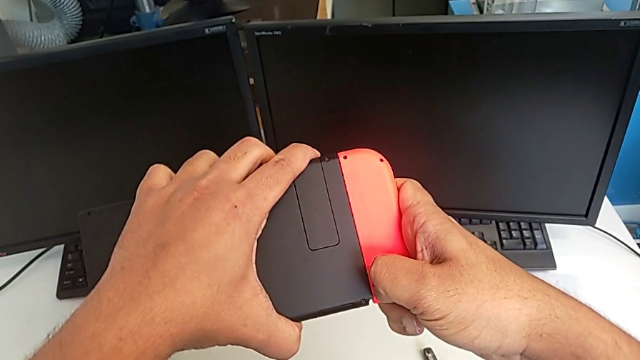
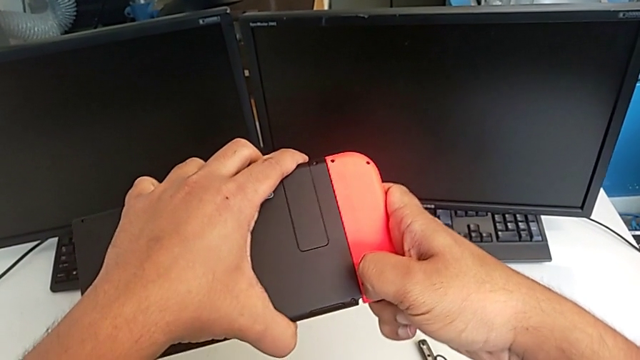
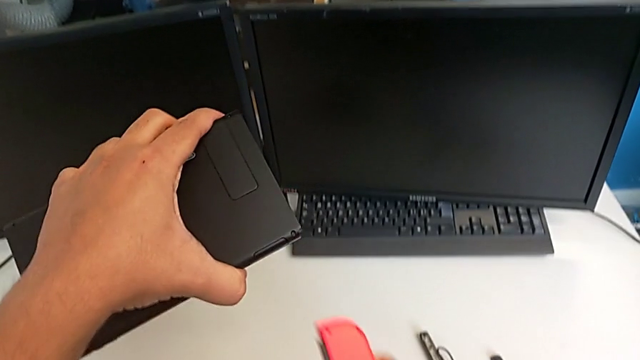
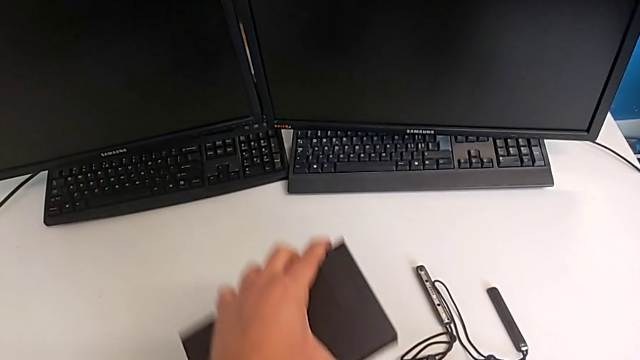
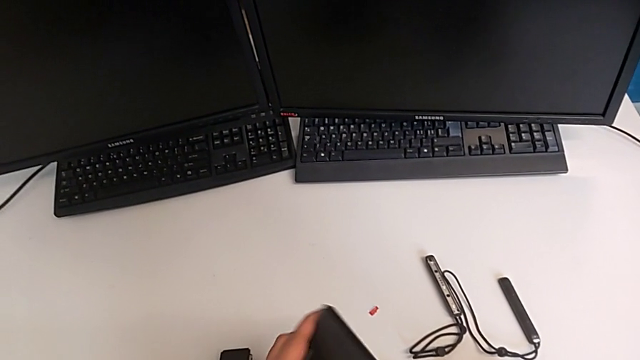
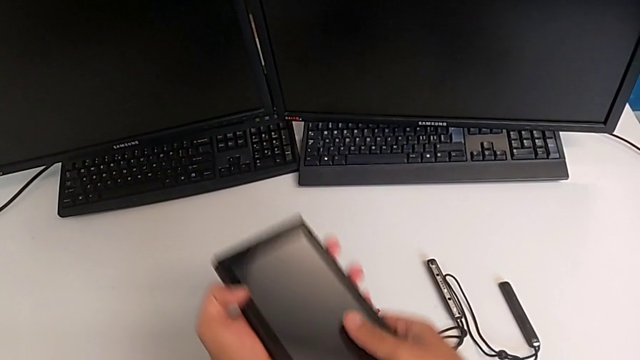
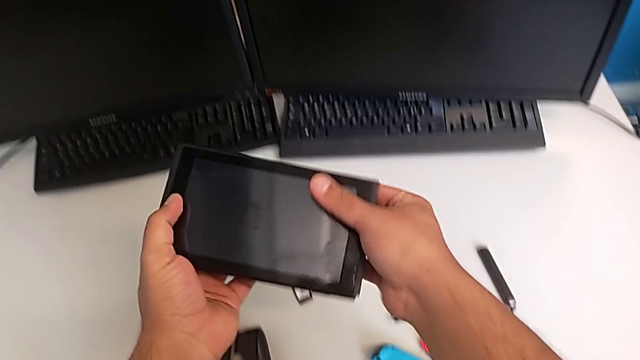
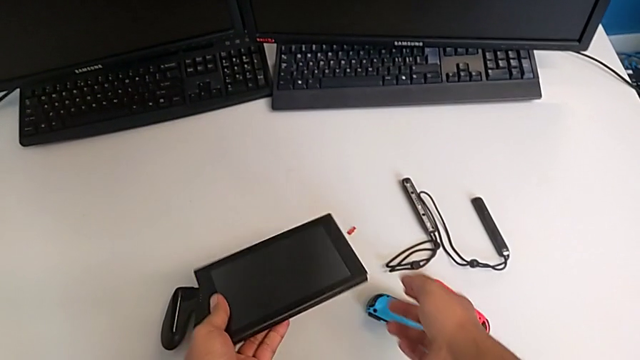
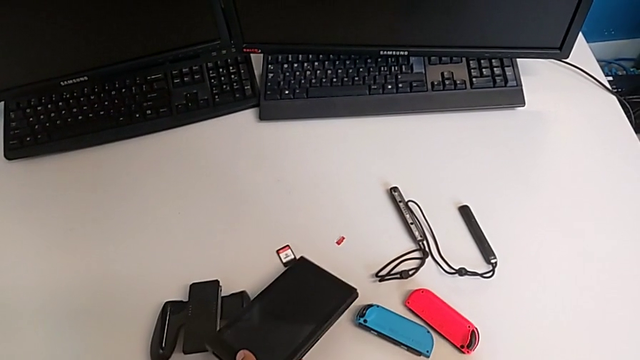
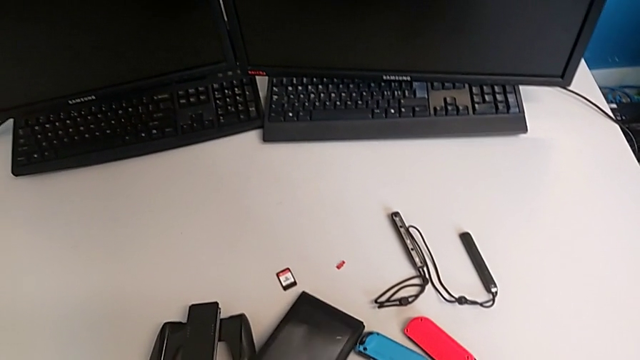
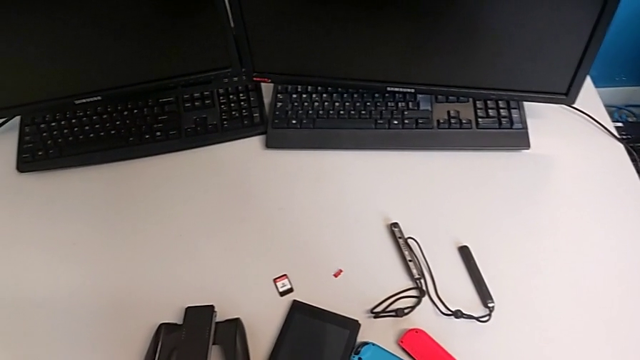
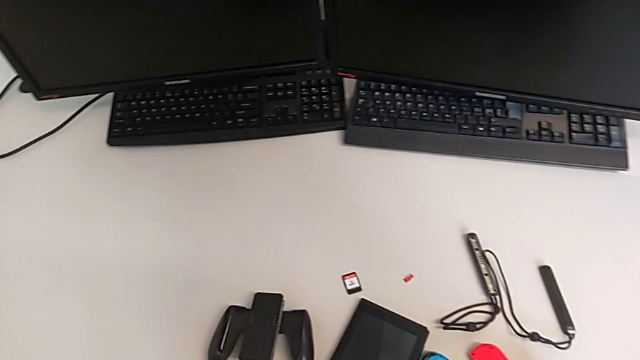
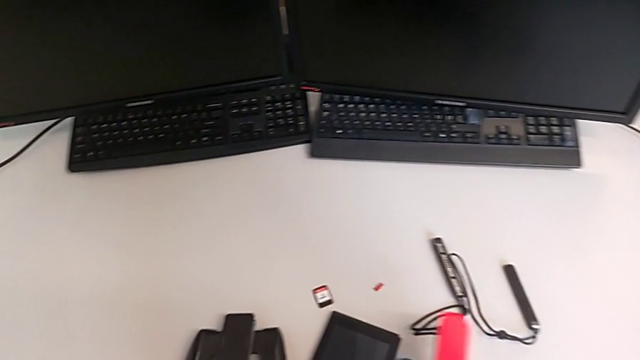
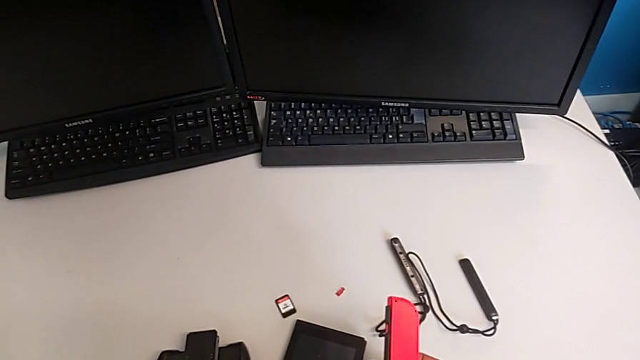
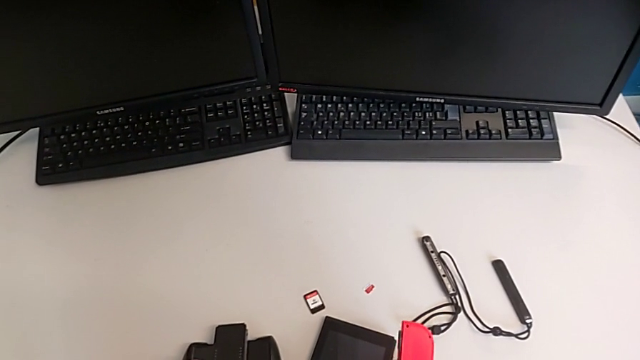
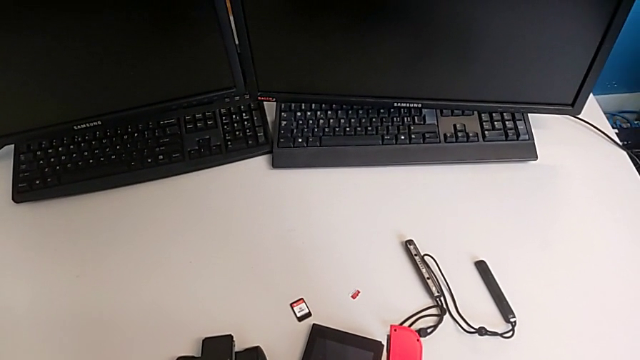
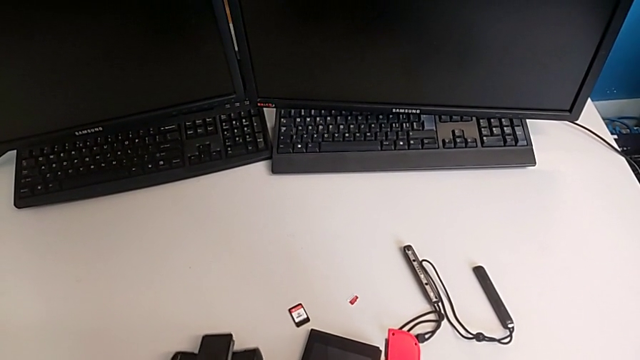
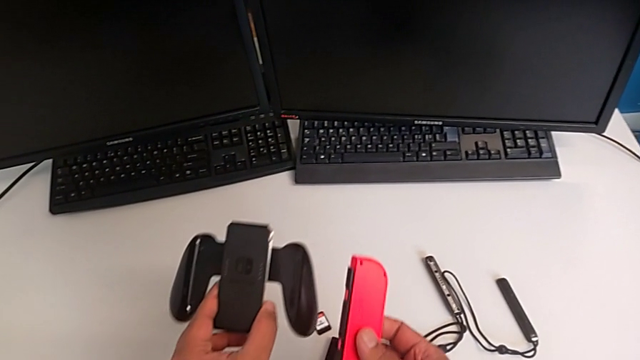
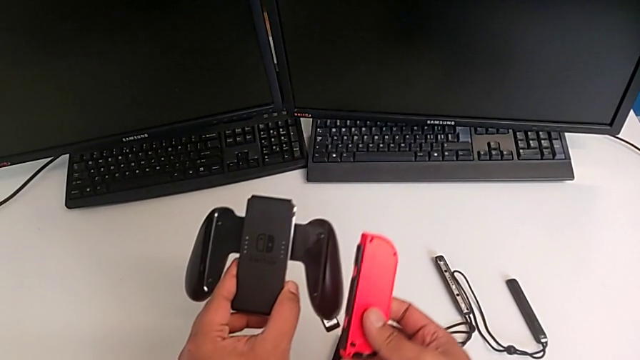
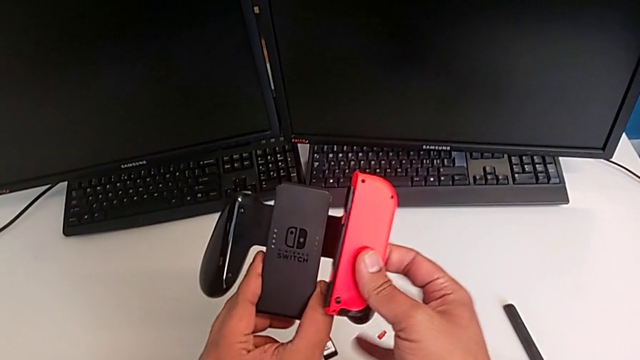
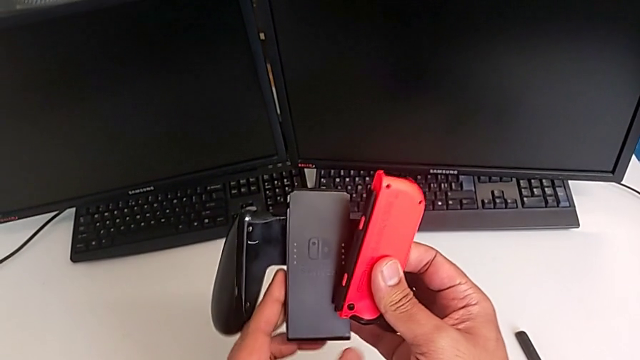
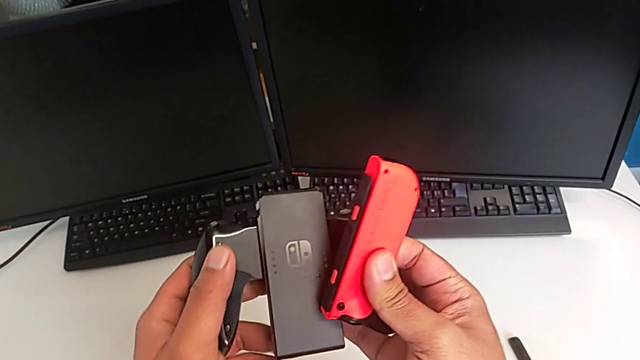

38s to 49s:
The camera wearer is changing the Joy-Con controllers from the Nintendo Switch to the comfort grip. They withdraw the red Joy-Con controller, drop it, drop the Nintendo Switch, lift the red Joy-Con controller and grab the comfort grip.

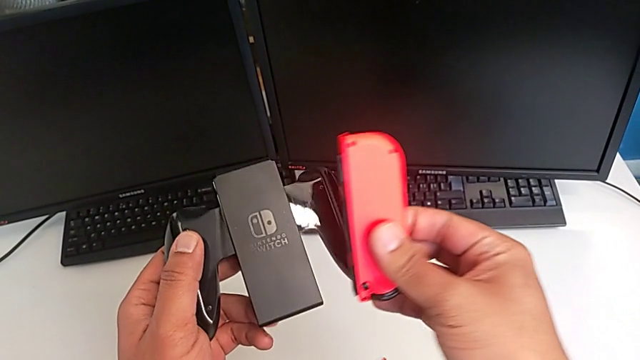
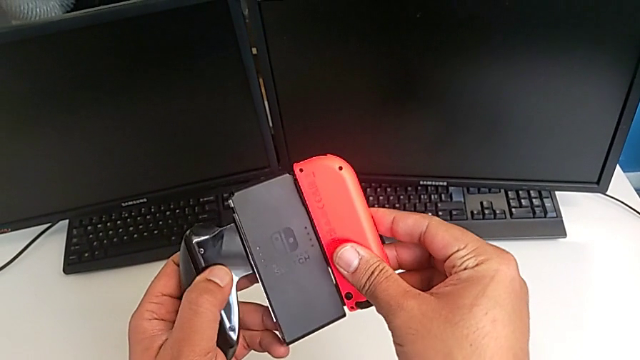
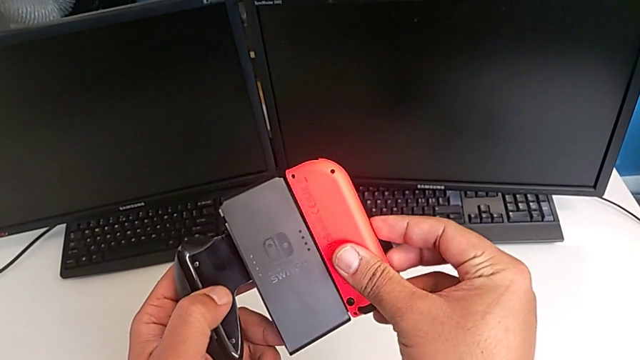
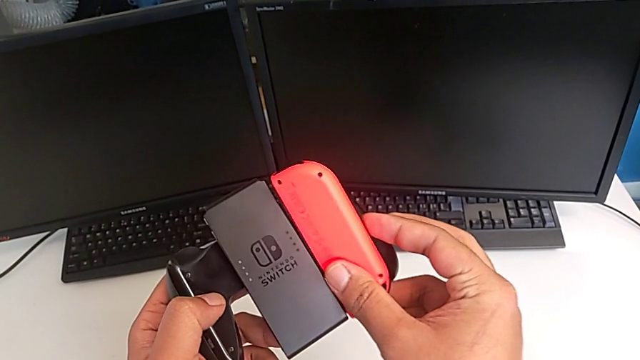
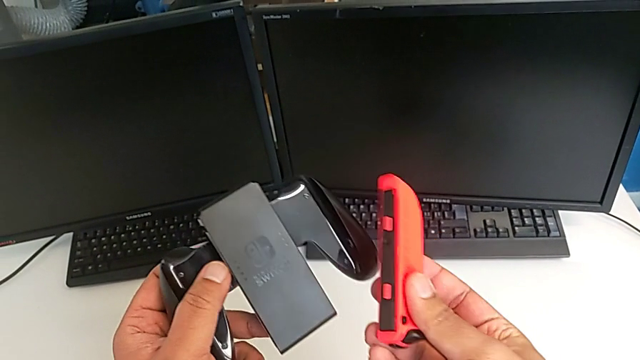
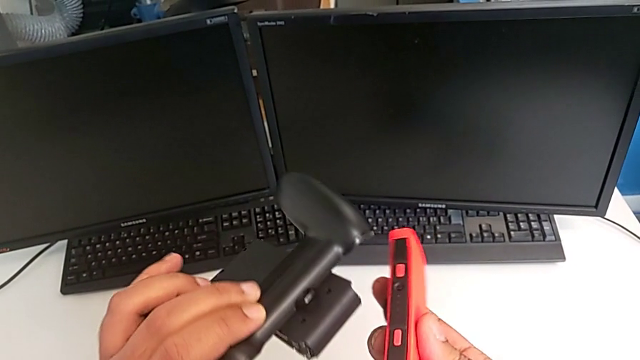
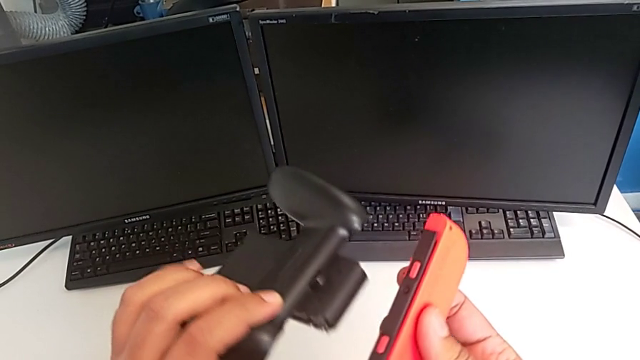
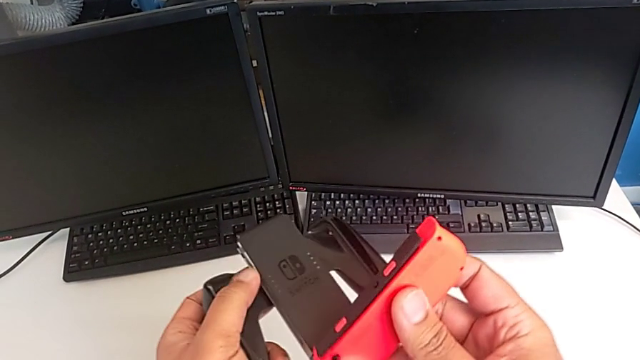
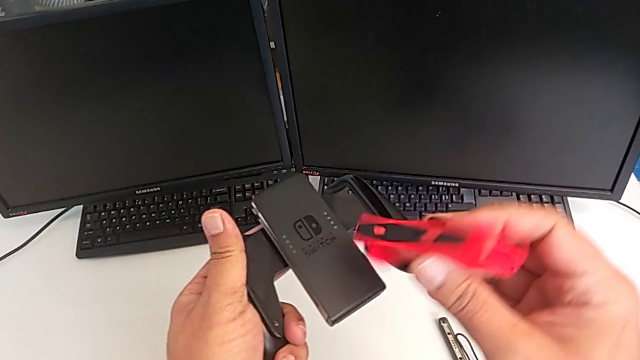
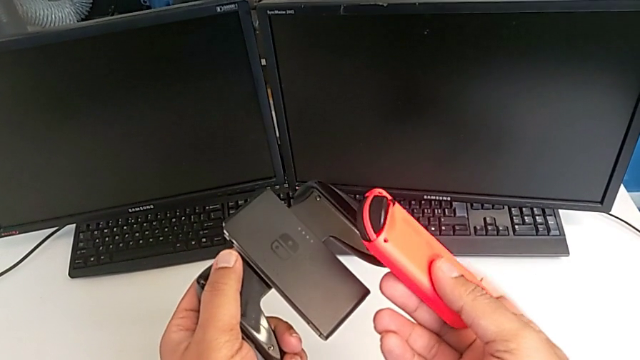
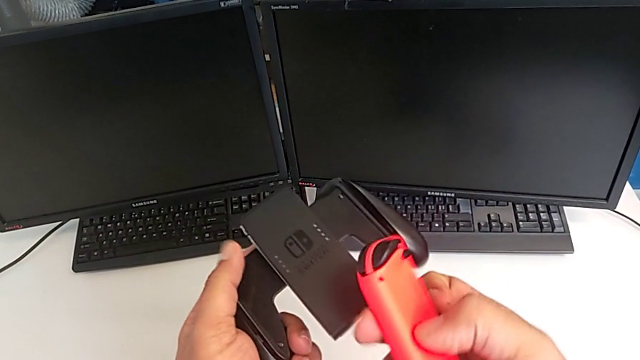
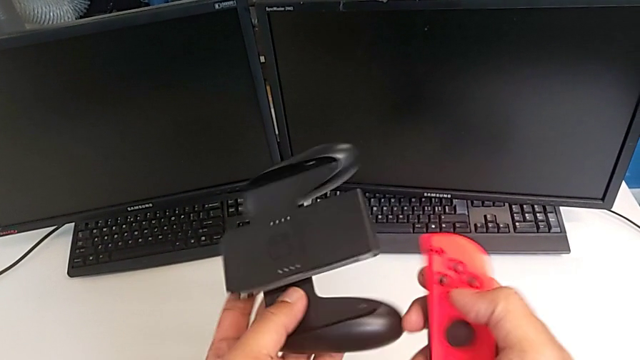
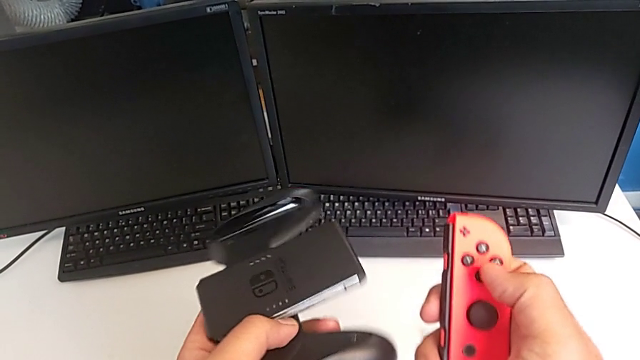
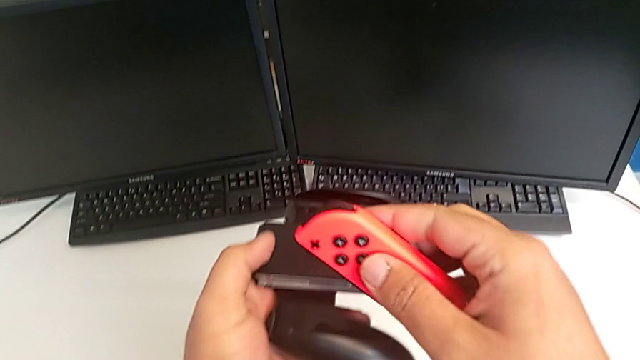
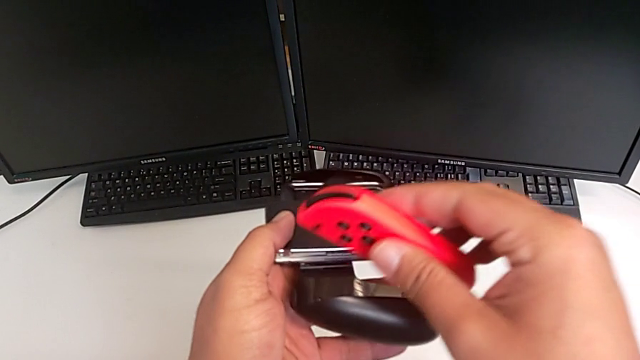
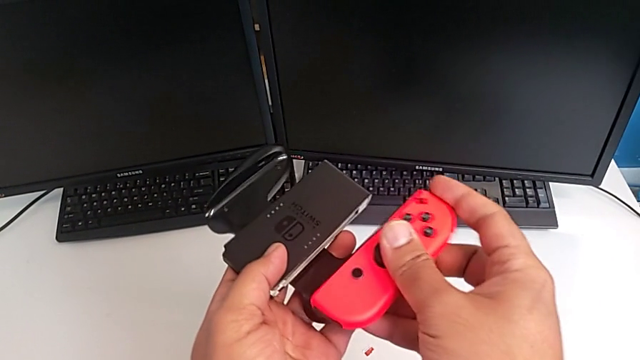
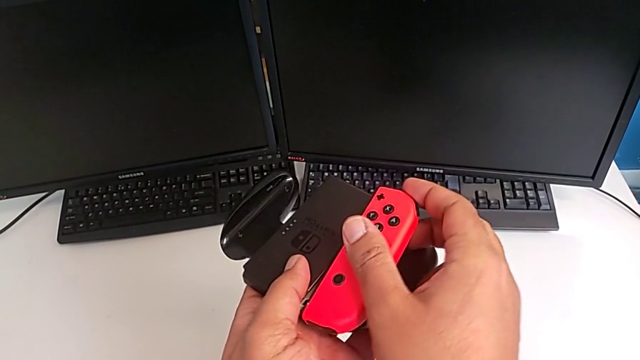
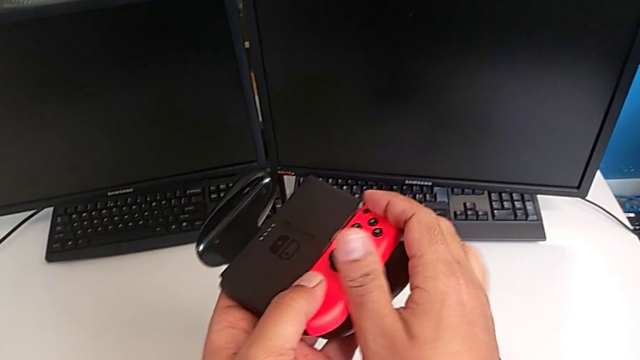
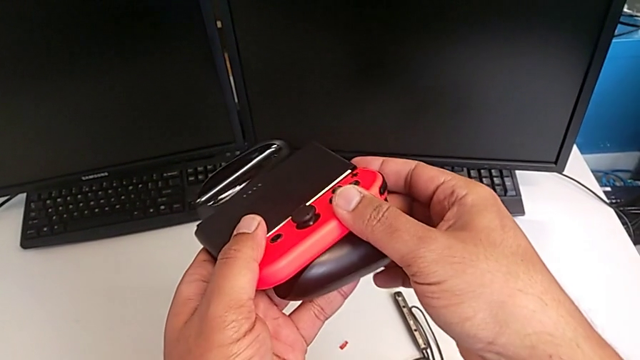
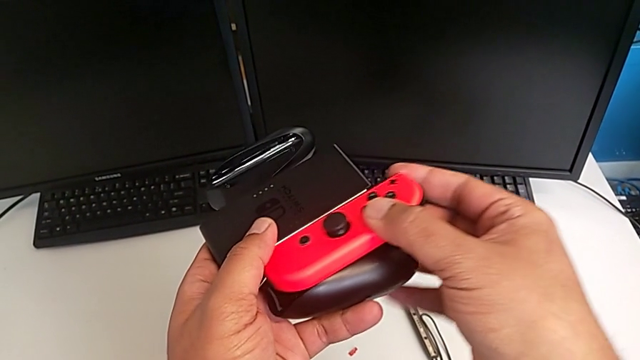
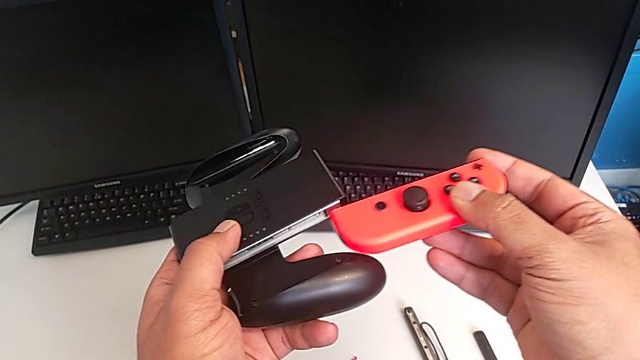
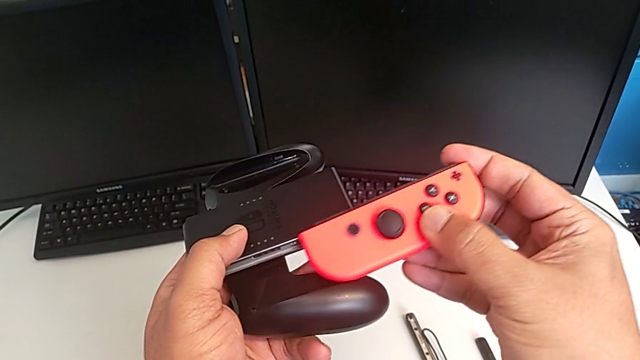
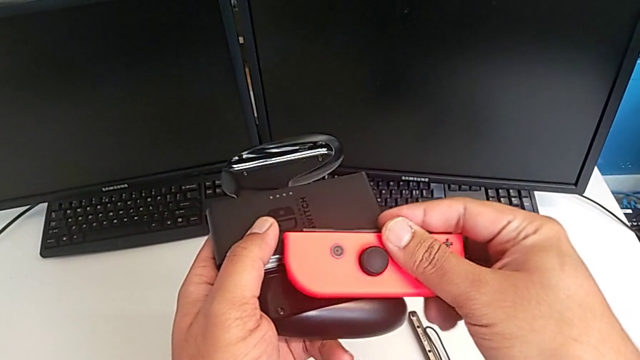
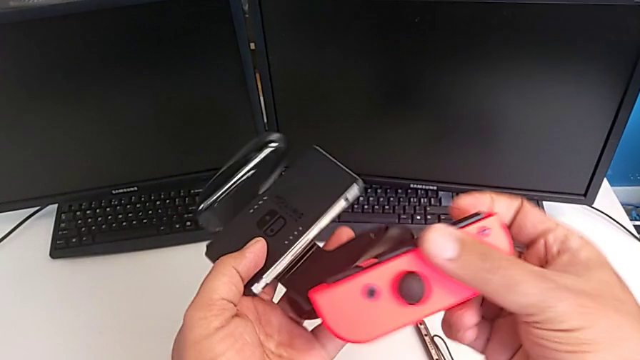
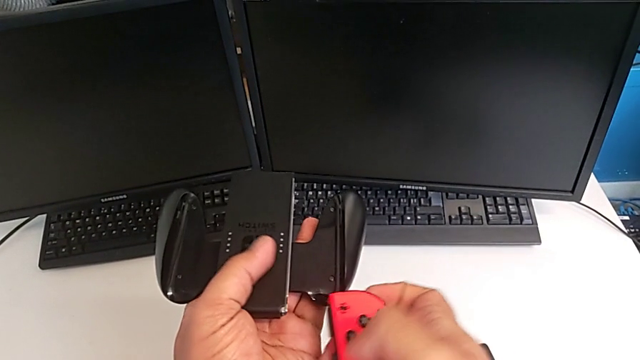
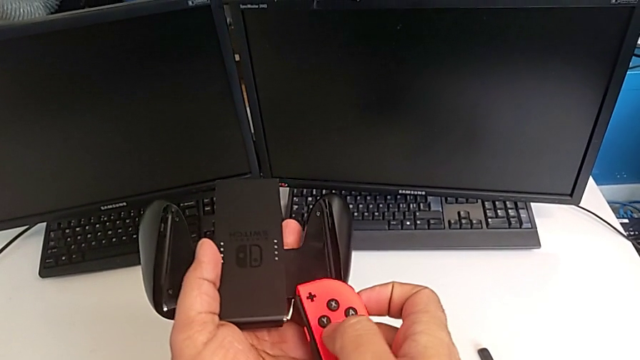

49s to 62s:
The camera wearer is changing the Joy-Con controllers from the Nintendo Switch to the comfort grip. They wrongly push the red Joy-Con controller, rotate it and begin to wrongly assemble it.
